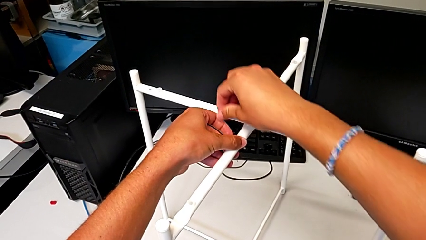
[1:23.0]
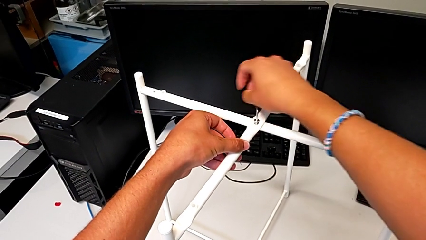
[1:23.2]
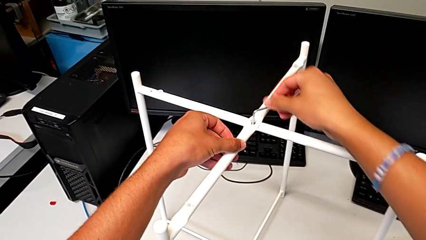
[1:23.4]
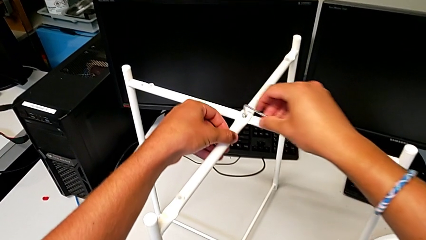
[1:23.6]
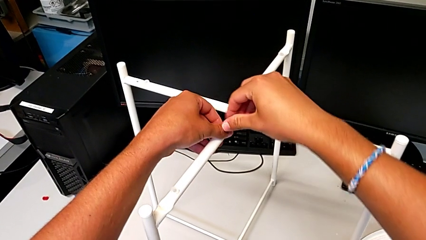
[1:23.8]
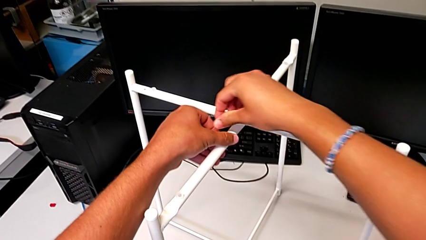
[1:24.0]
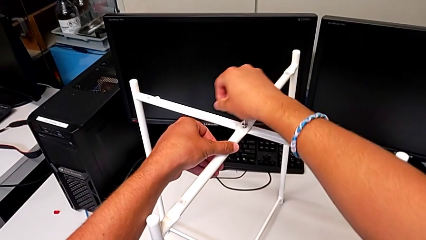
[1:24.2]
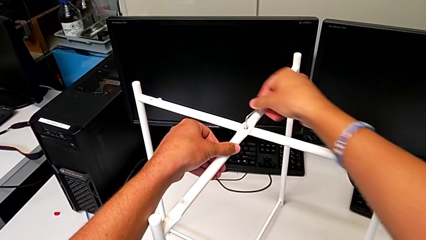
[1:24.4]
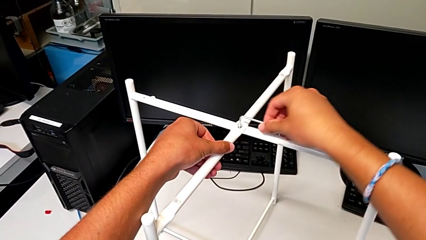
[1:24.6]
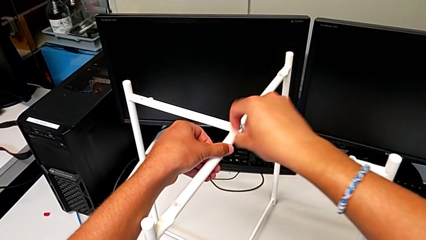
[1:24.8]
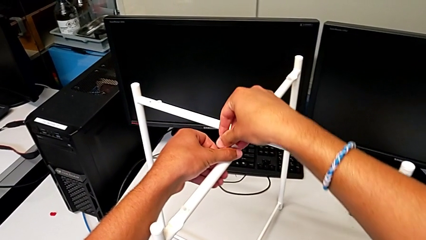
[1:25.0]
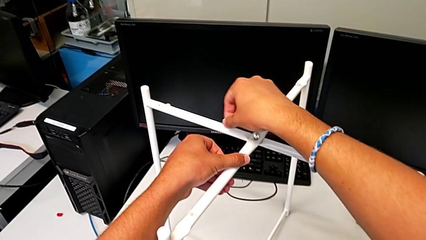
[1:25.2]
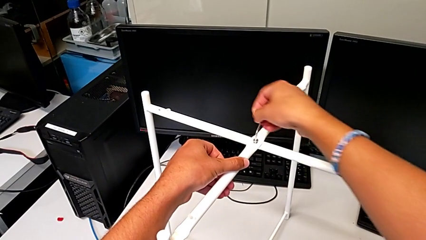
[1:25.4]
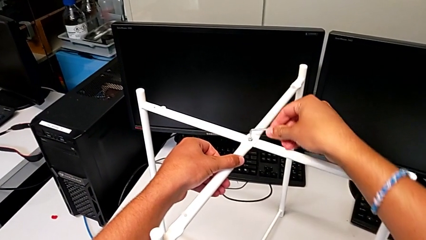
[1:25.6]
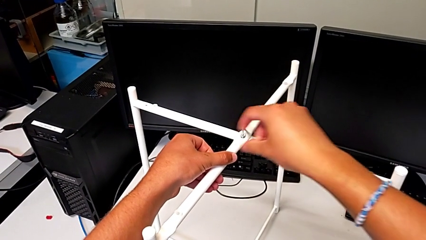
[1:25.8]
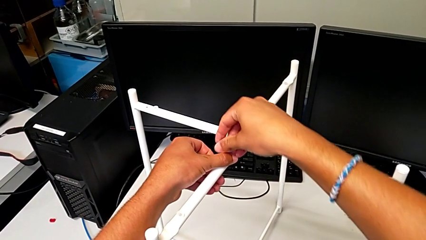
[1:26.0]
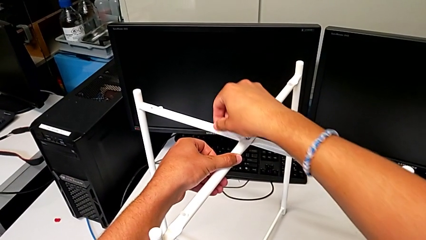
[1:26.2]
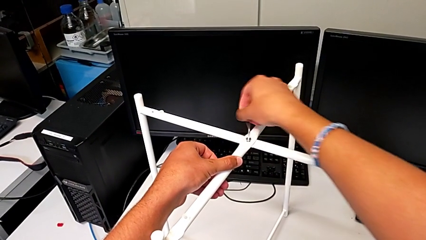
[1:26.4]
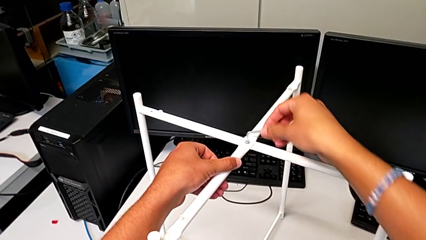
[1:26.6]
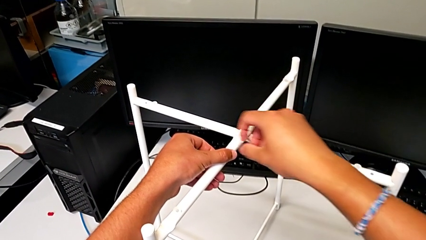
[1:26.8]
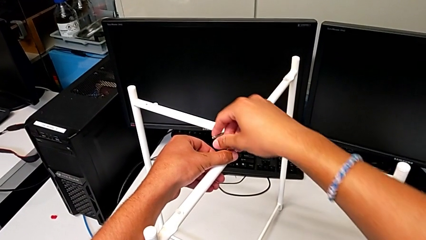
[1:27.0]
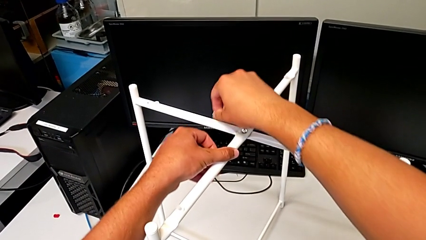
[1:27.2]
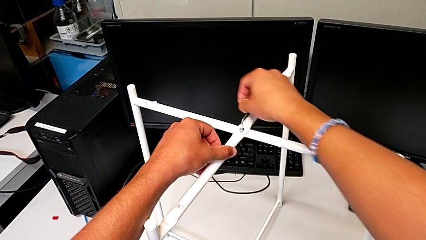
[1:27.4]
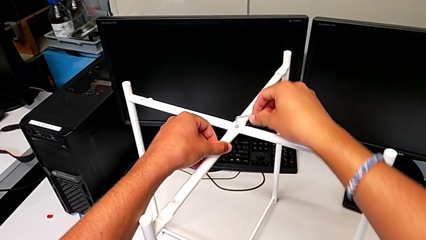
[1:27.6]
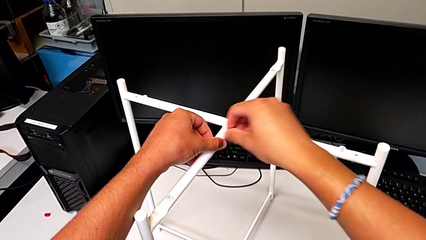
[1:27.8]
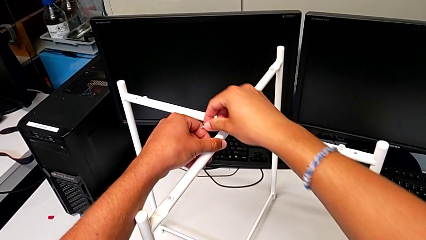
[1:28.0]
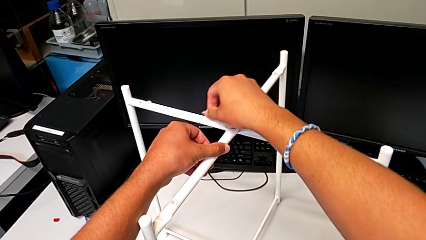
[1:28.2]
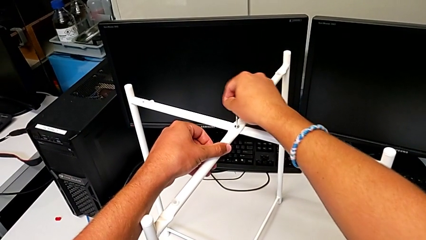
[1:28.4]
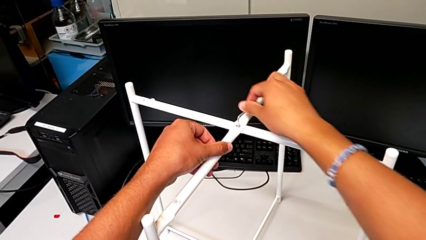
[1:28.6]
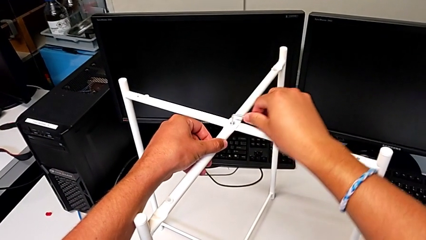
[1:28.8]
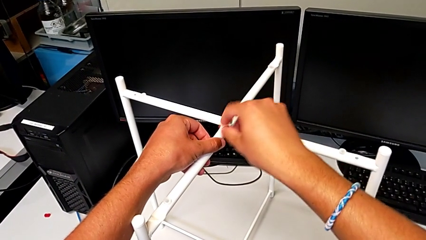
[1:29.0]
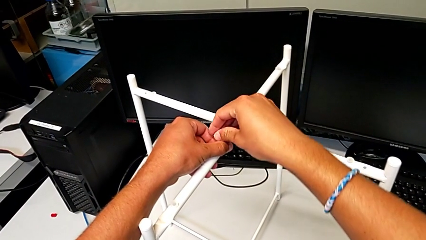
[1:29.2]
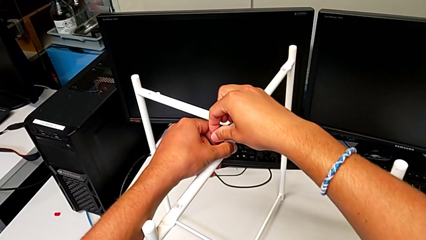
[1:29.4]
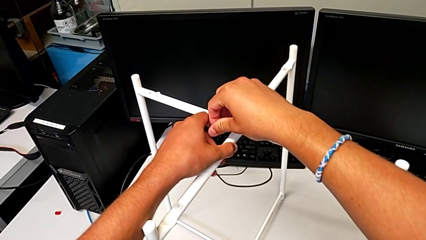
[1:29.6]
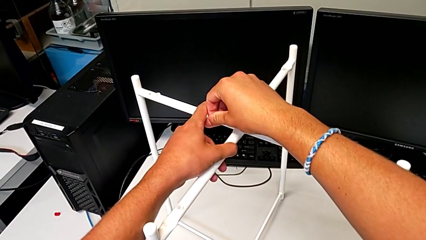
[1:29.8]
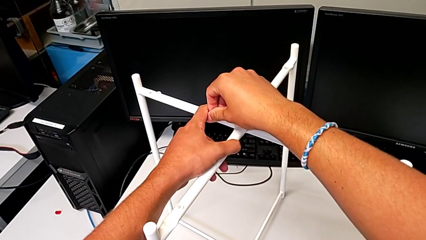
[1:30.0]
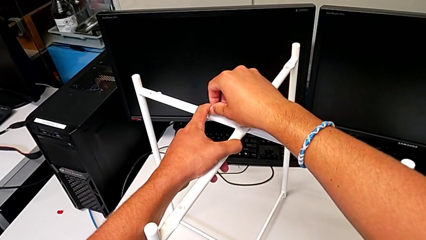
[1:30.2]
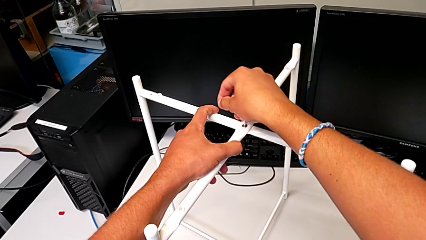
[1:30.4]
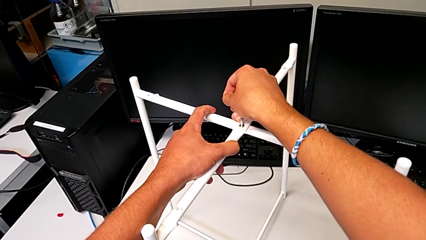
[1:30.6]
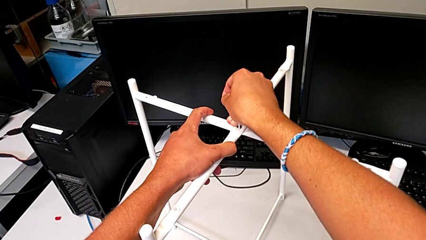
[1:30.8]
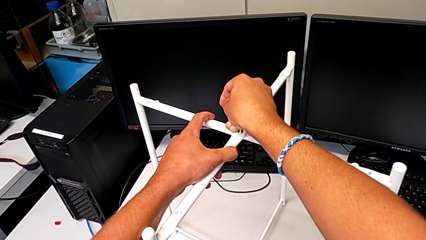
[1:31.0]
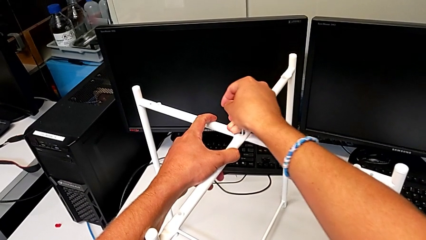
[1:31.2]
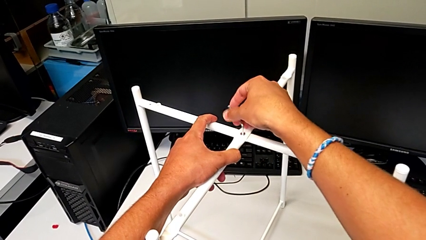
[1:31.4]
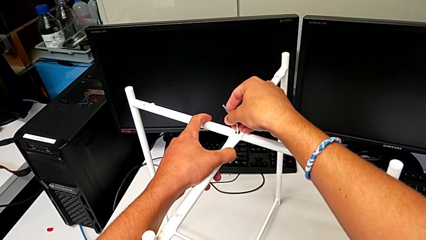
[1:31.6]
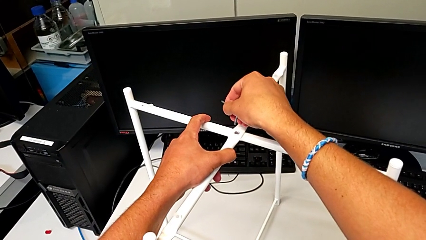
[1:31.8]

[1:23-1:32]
The camera wearer is assembling the top screw. They keep wrongly screwing the hex socket head, over screwing it, and withdraw the Allen wrench.

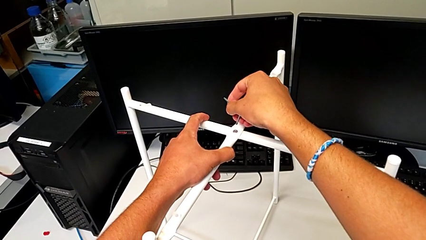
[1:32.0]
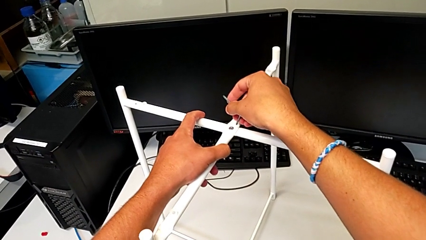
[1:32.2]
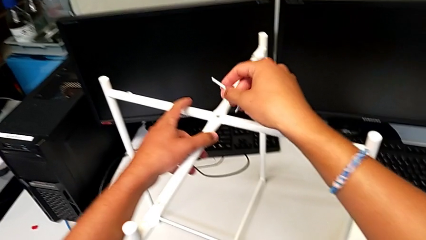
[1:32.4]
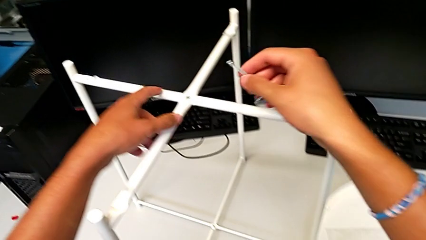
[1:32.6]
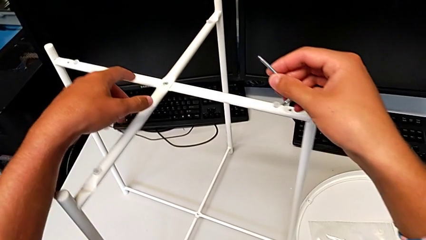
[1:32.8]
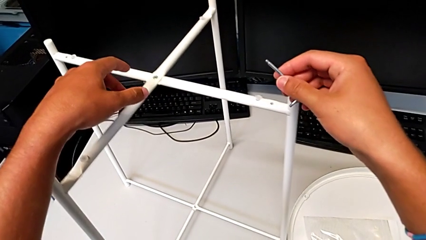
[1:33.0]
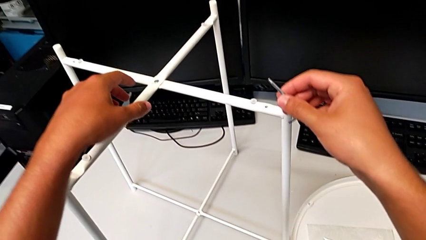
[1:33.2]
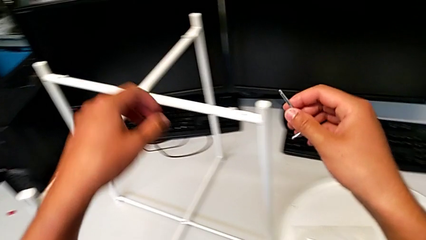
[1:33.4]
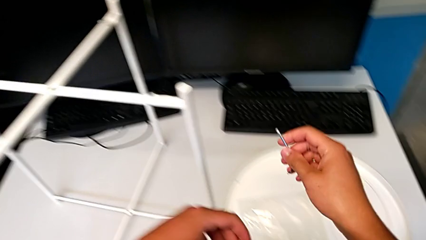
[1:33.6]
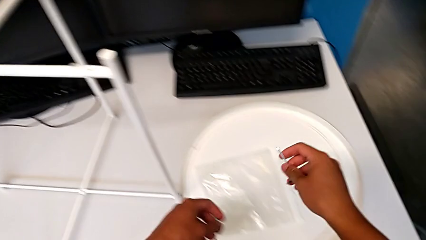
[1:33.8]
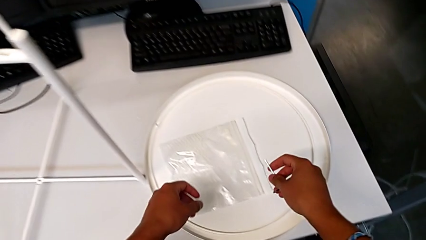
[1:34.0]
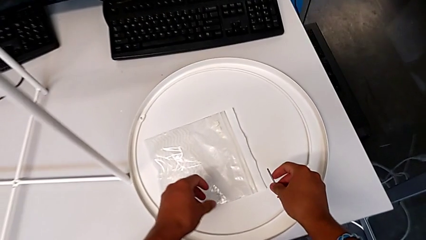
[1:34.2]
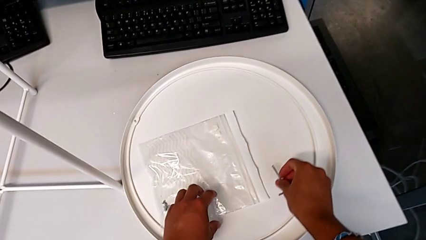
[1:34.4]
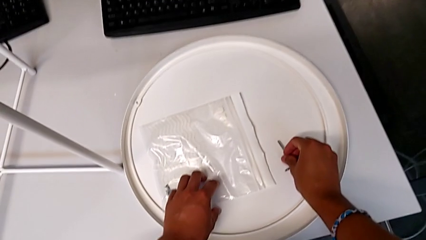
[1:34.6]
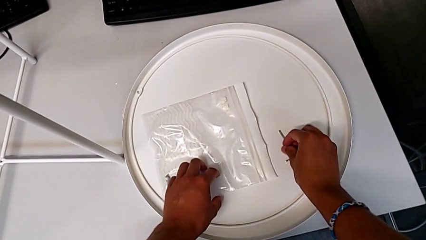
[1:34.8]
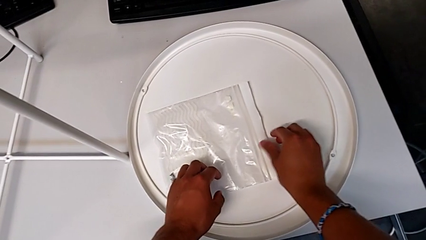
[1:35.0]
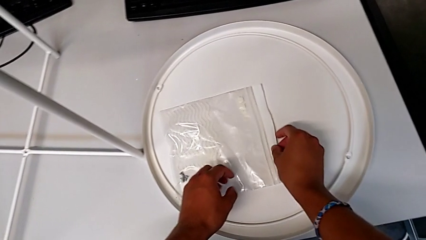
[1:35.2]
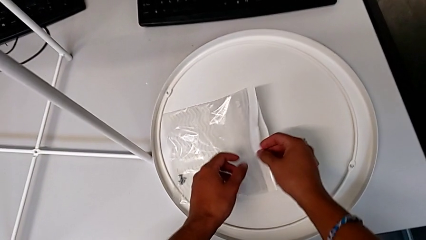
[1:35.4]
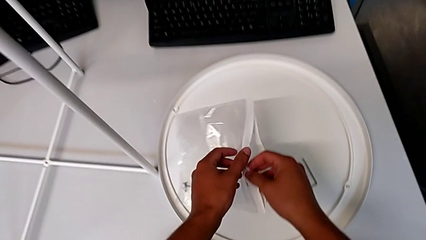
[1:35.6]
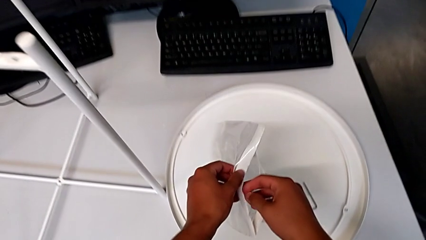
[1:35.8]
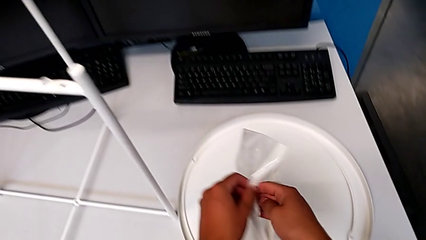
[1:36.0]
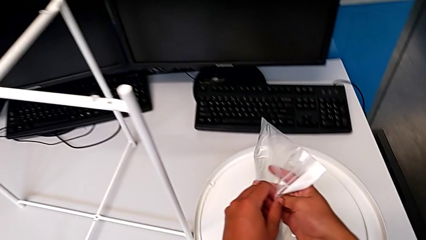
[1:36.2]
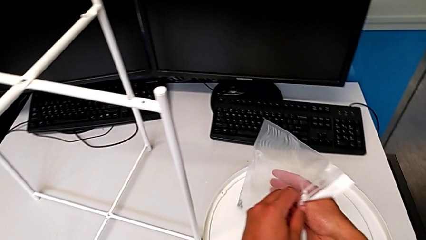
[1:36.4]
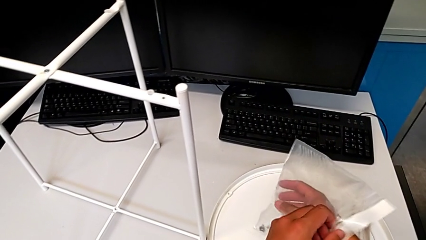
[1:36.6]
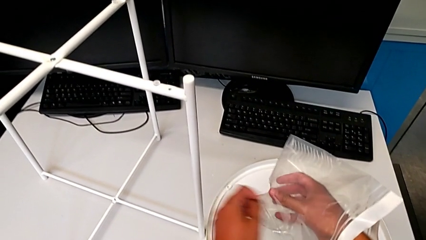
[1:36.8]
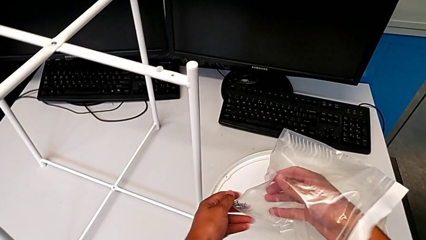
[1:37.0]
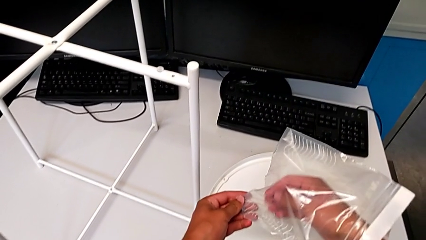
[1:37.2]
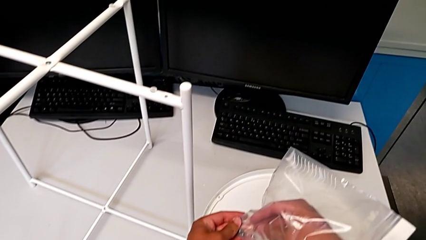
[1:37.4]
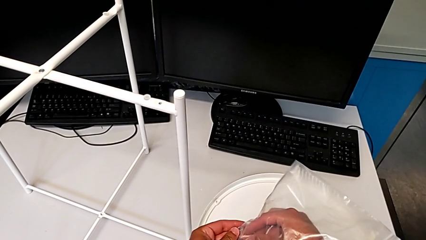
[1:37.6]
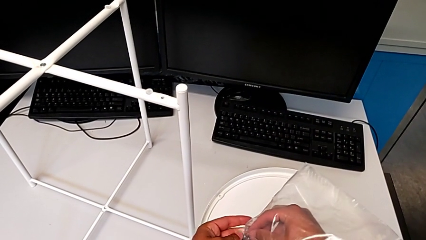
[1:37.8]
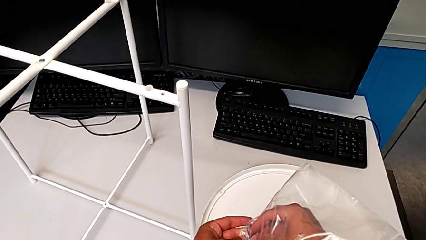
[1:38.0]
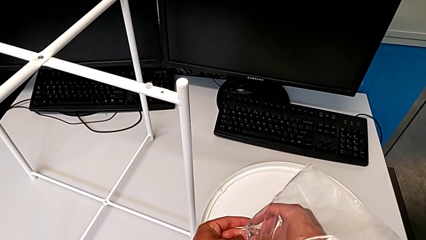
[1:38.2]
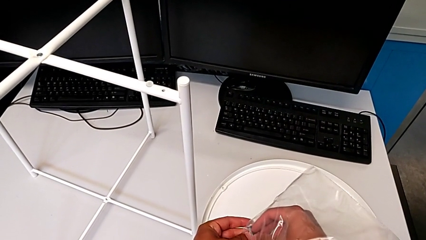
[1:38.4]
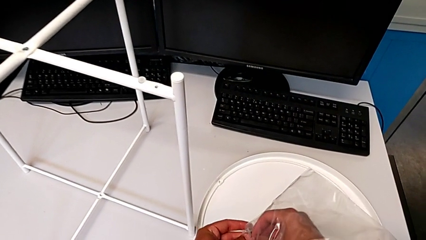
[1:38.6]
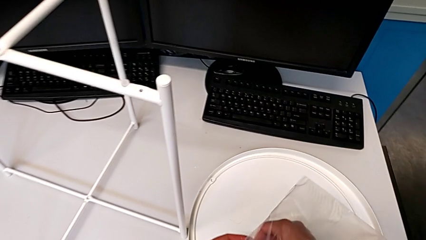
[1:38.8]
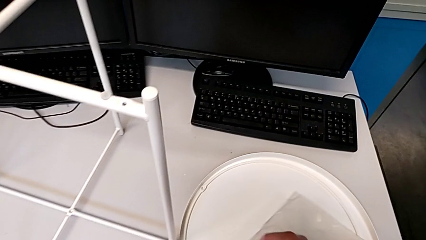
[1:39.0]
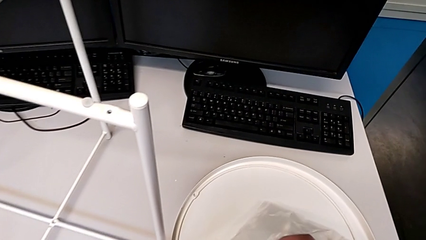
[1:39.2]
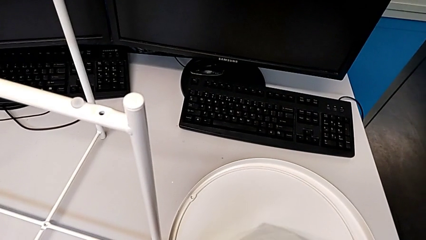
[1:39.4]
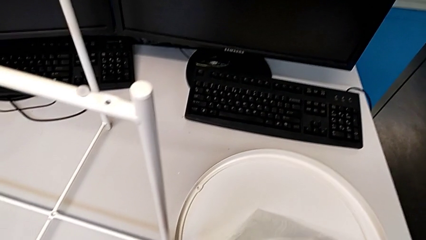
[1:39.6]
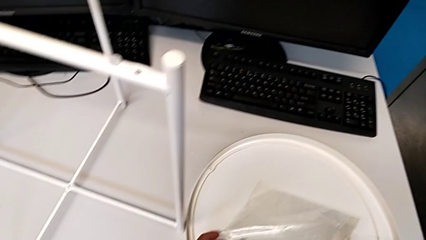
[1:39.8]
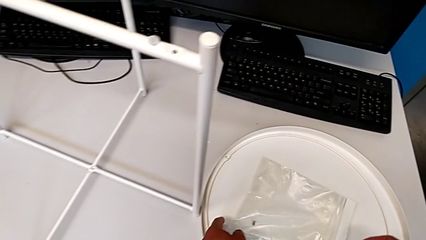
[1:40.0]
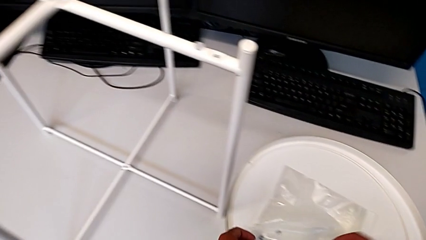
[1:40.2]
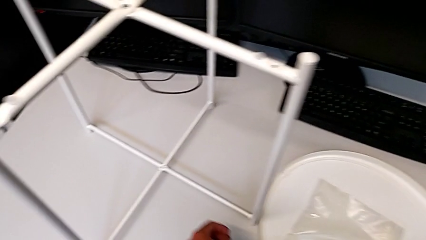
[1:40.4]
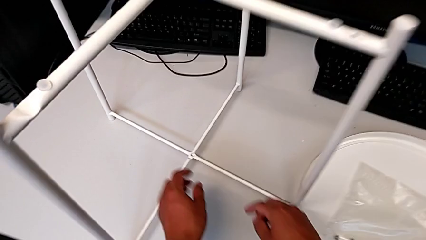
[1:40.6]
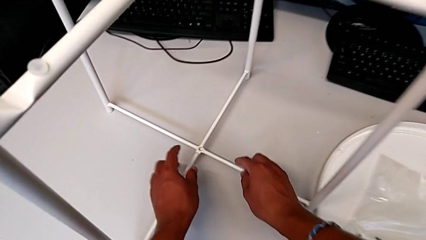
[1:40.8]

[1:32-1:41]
The camera wearer is assembling the bottom screw. They inspect the leg, place the Allen wrench, approach the hex socket head, grab it and approach the leg.
